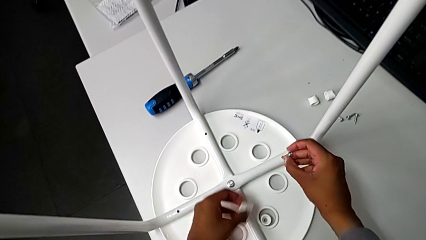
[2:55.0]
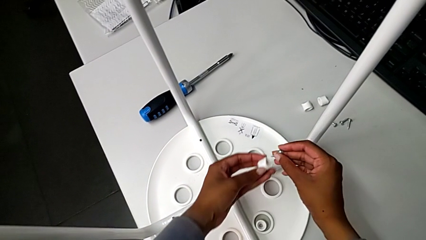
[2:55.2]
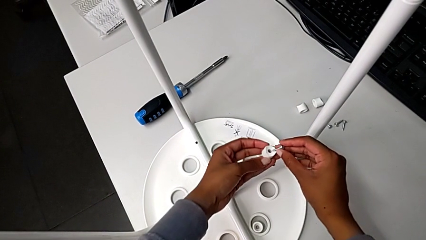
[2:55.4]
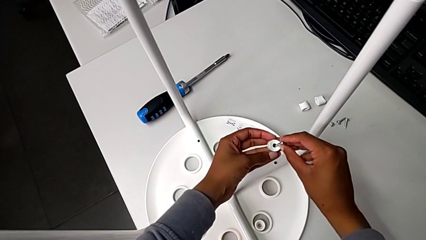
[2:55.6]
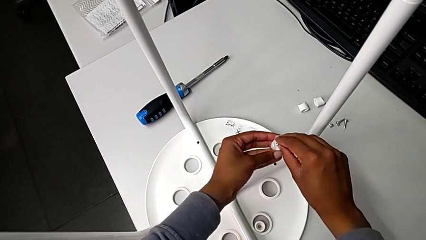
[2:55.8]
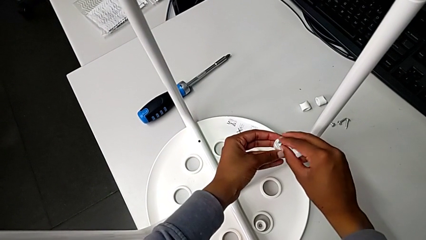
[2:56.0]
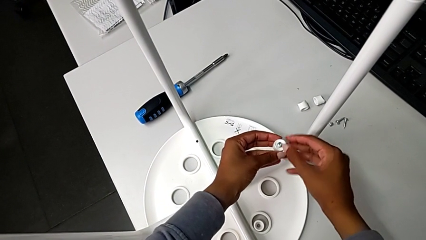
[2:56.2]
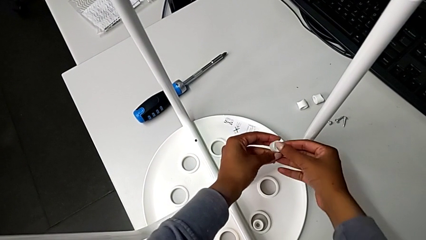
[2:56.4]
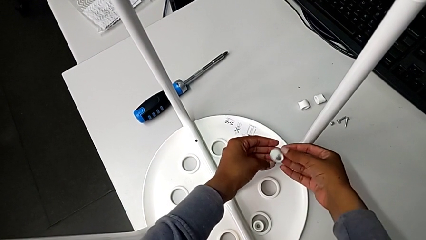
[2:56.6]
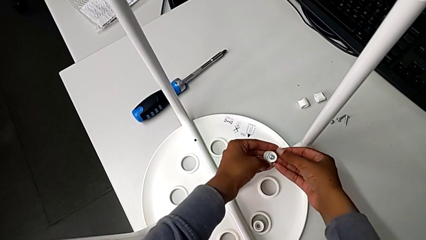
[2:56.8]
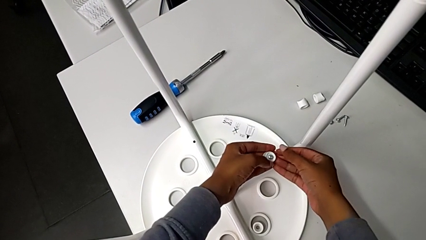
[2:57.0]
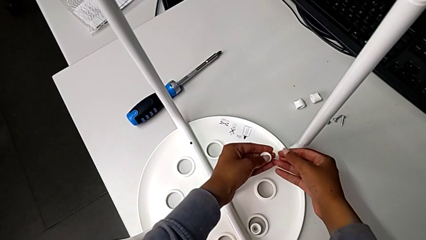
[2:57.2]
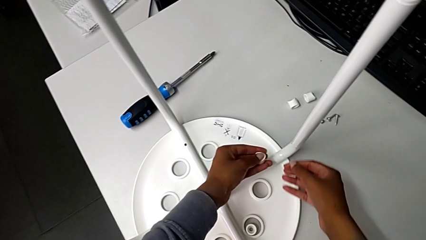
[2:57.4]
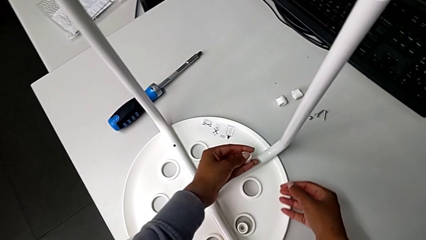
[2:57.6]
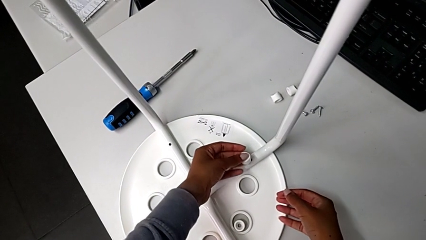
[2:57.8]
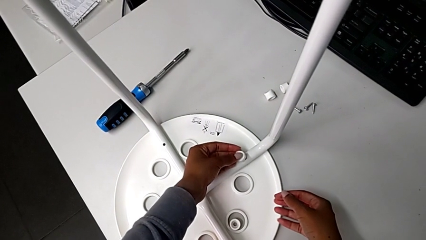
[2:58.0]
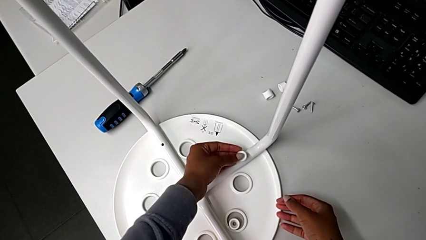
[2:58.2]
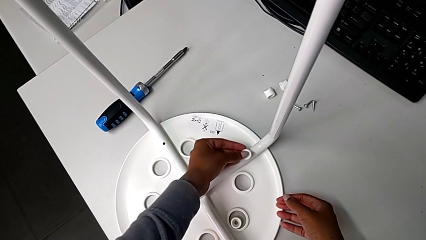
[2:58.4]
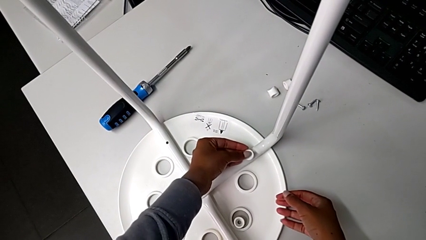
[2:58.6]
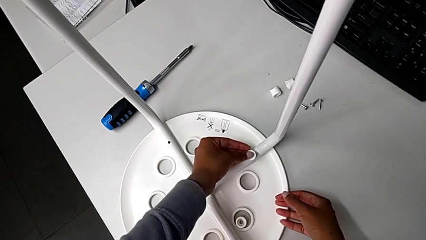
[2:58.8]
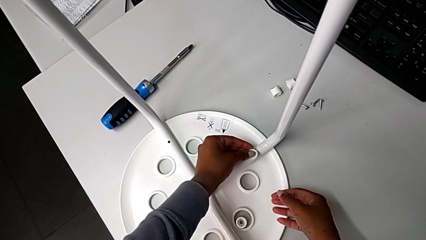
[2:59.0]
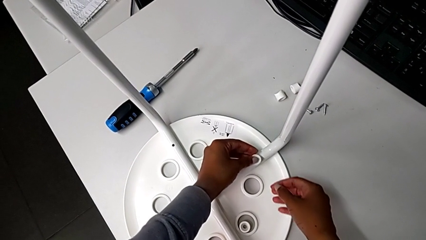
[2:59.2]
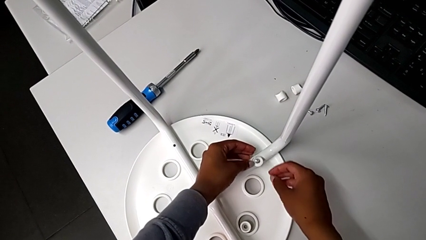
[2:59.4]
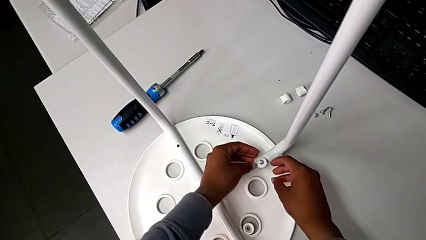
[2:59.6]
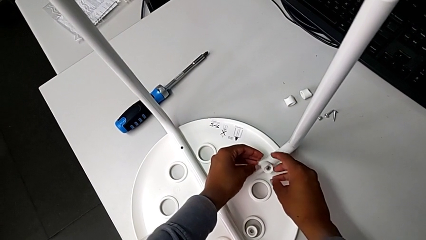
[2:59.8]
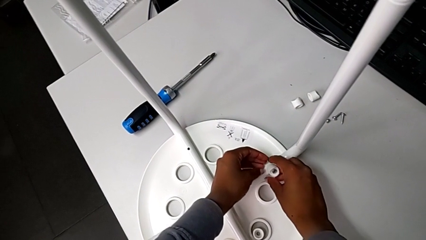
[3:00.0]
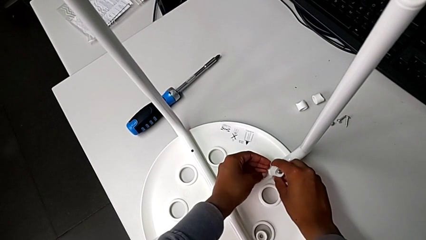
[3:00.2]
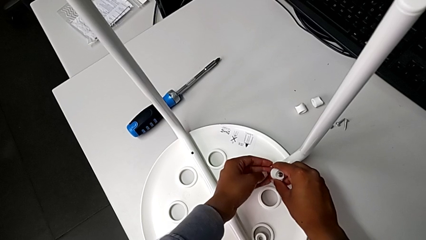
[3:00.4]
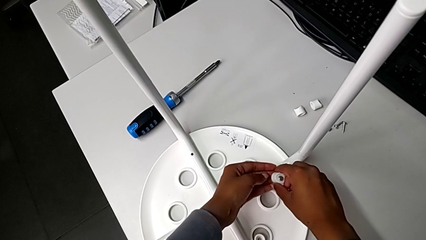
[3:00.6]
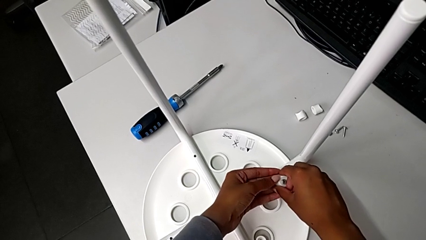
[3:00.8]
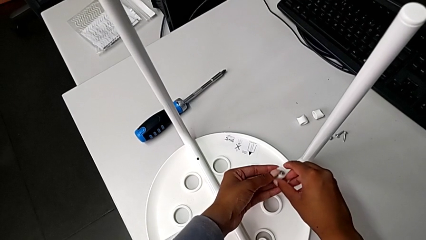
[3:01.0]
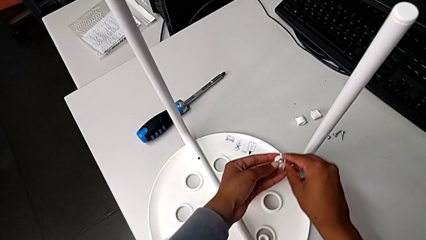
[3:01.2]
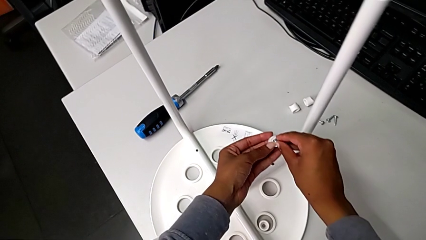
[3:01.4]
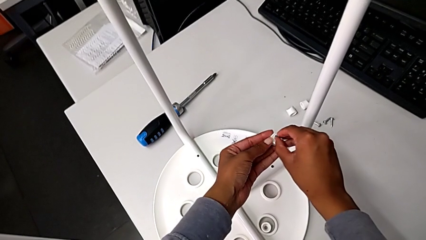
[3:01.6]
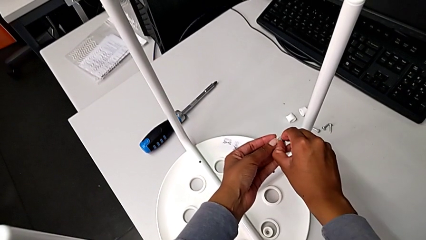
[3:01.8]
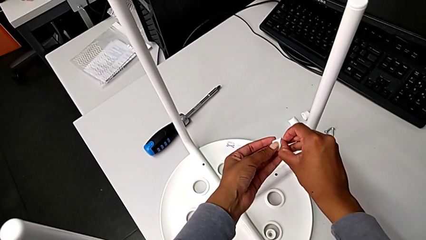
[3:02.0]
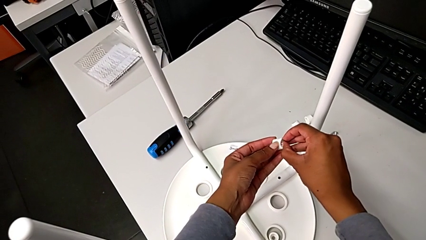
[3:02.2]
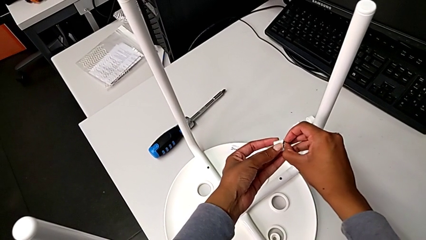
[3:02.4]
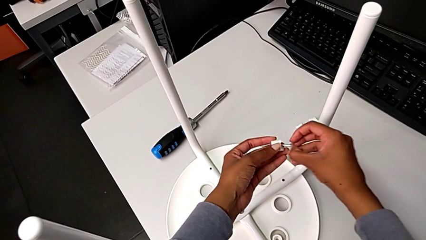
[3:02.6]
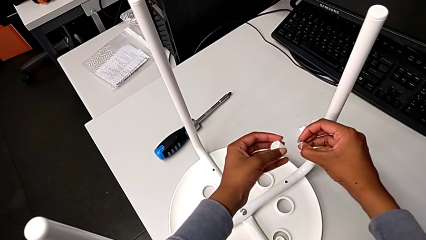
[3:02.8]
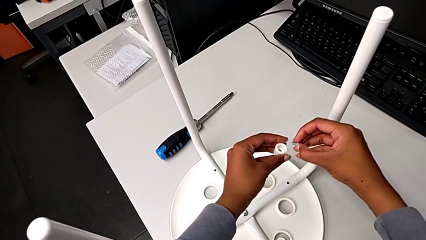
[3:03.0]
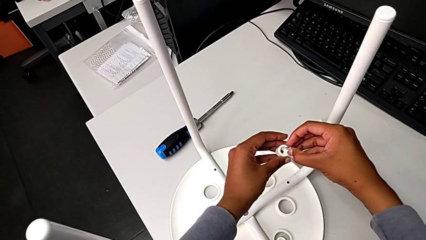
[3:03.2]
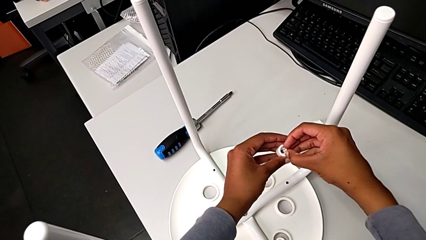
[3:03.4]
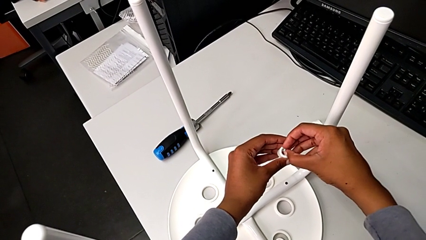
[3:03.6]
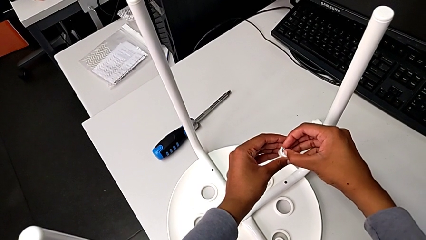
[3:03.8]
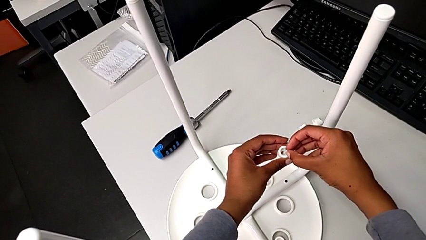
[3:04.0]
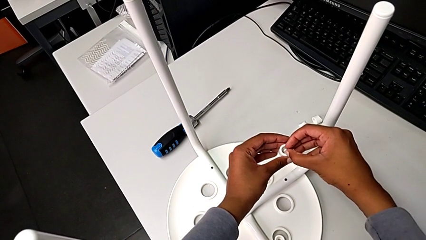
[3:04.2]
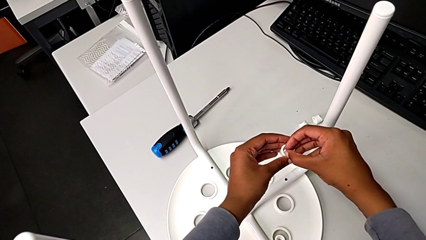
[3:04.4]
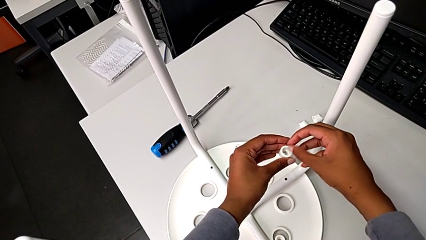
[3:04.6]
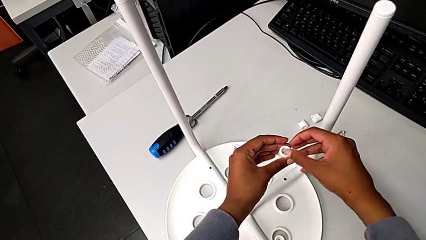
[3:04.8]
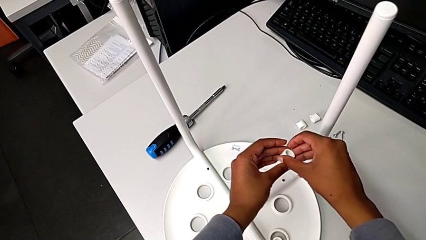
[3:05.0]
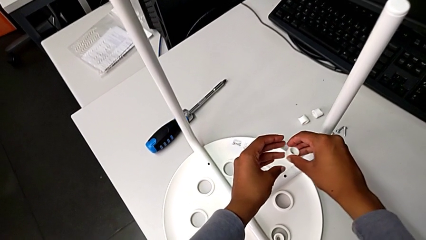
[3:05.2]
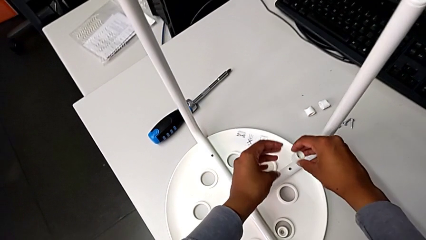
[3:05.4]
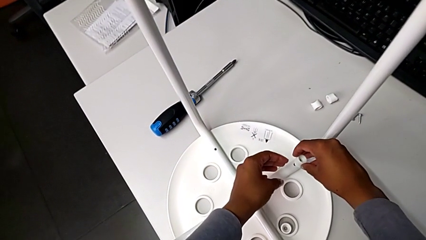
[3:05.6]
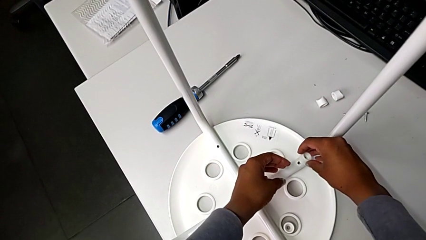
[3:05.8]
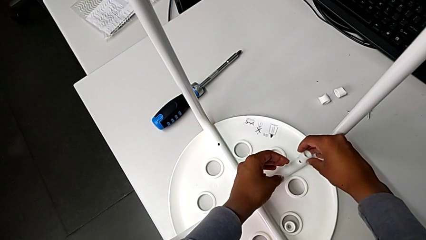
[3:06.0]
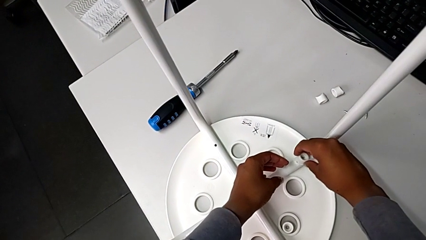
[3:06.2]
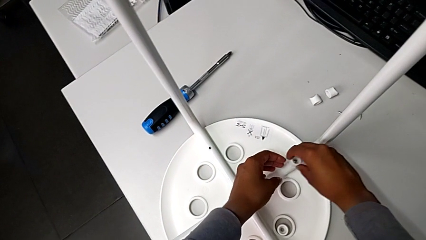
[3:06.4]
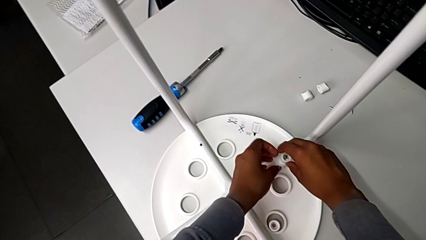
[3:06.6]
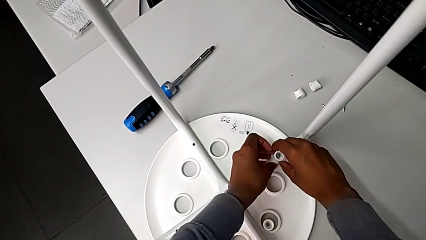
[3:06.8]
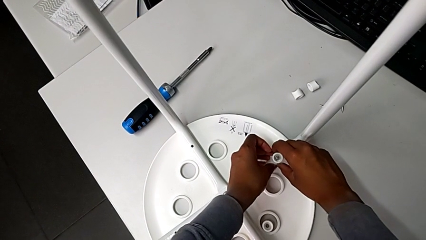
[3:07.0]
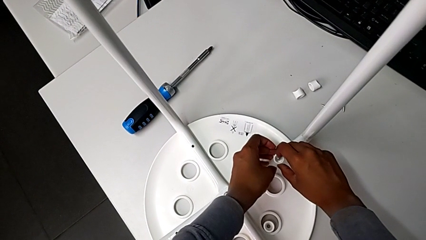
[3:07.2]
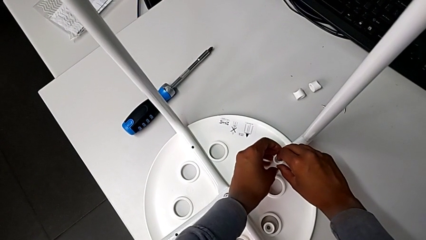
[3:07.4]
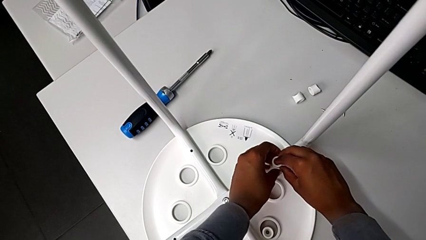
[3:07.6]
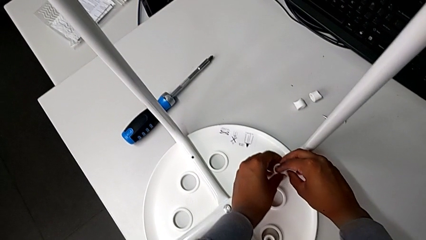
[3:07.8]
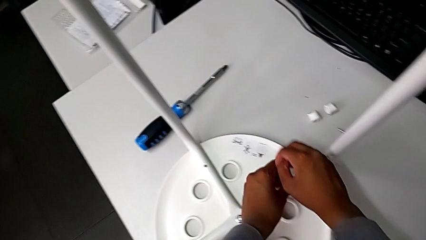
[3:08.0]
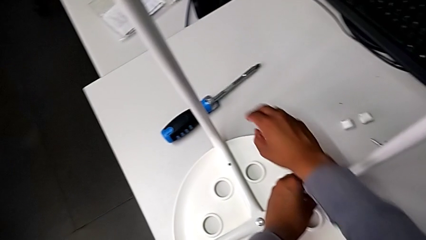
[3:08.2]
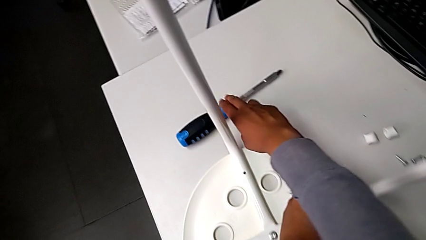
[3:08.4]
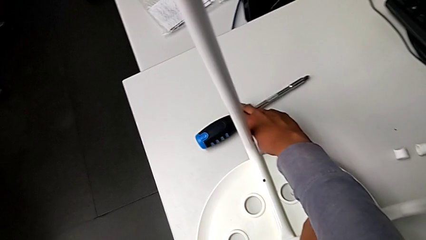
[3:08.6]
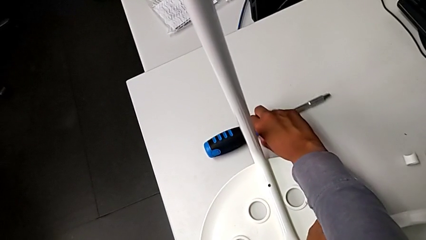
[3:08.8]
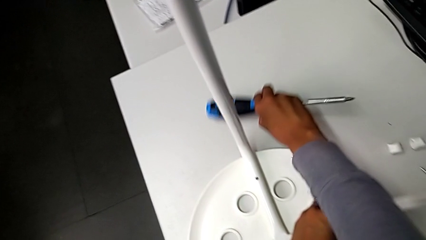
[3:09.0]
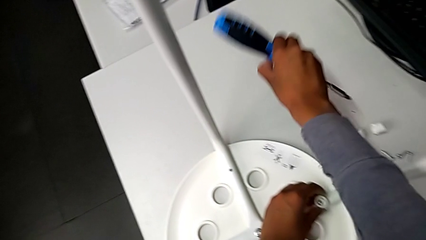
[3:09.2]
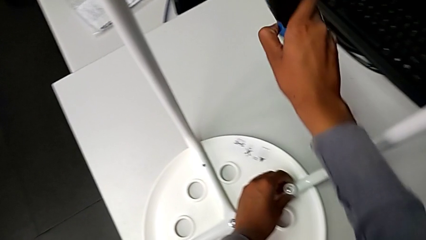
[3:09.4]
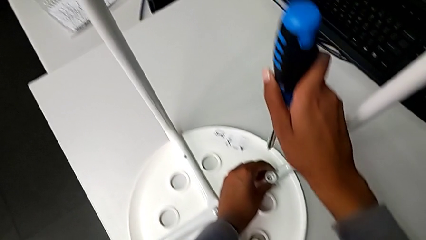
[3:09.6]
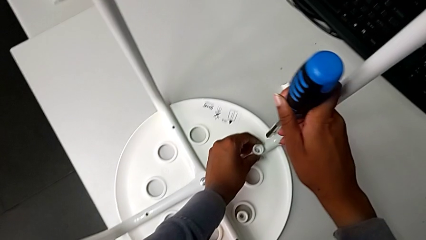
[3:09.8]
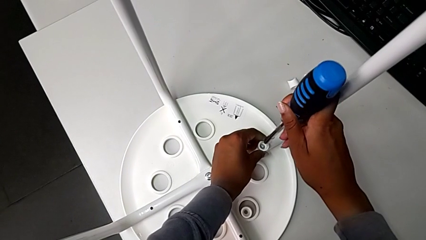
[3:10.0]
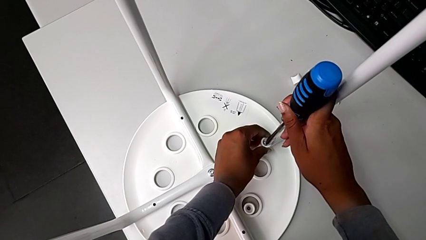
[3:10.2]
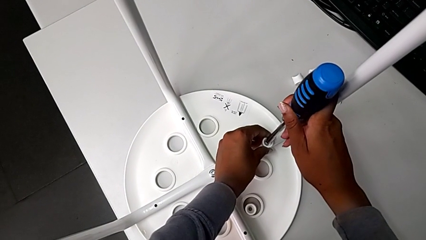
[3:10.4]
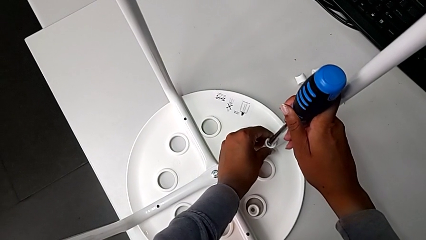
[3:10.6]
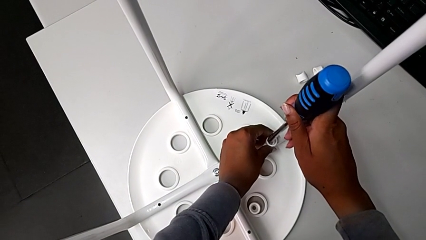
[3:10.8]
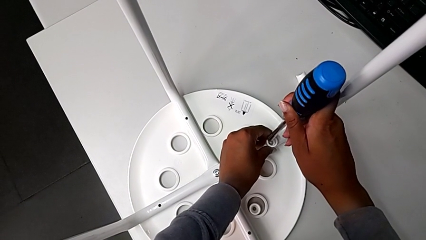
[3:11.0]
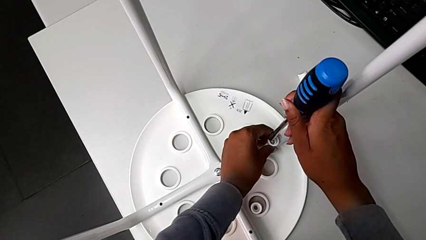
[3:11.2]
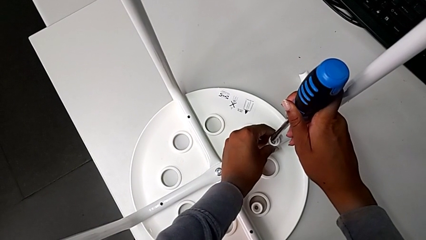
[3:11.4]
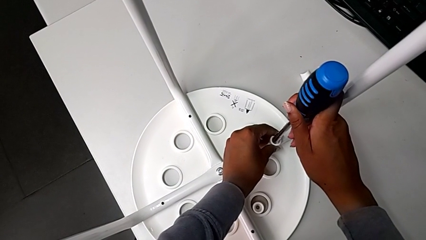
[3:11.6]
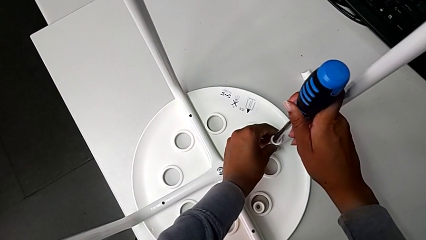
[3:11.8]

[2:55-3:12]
The camera wearer is assembling the seat and its legs. They insert the screw, wrongly place the washer, withdraw the screw, rotate the washer, insert the screw, place the washer, grab the screwdriver and insert it.
